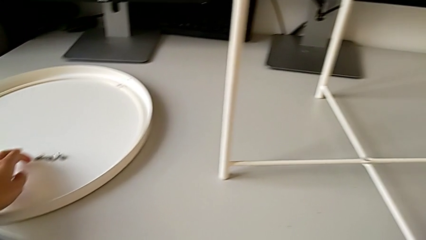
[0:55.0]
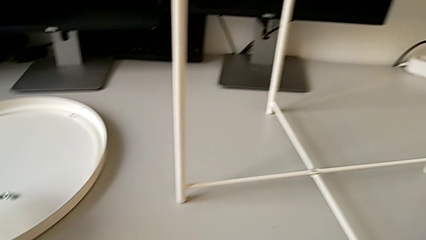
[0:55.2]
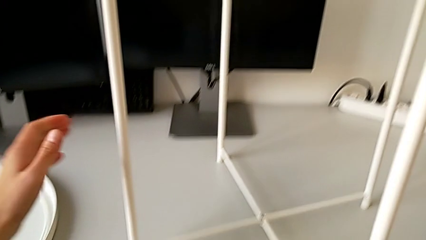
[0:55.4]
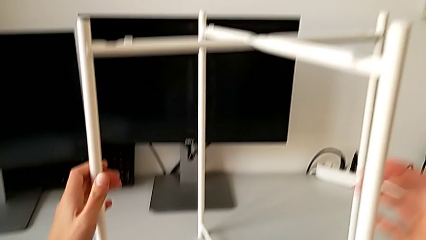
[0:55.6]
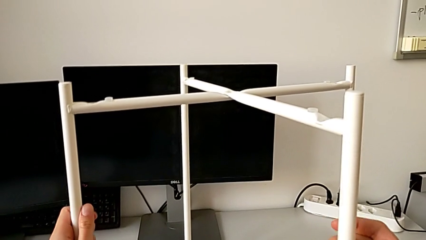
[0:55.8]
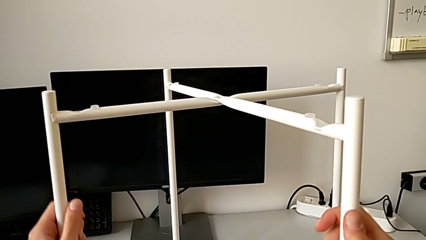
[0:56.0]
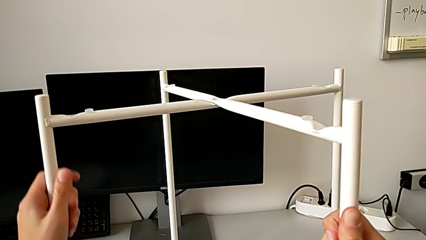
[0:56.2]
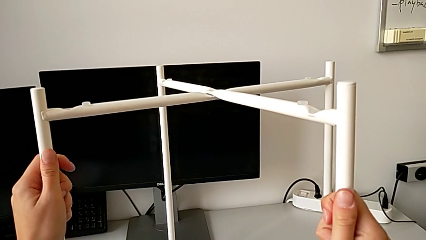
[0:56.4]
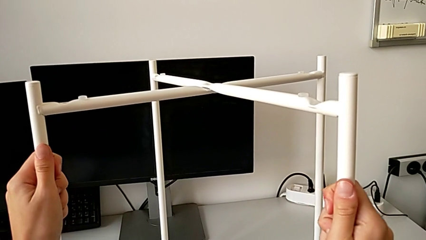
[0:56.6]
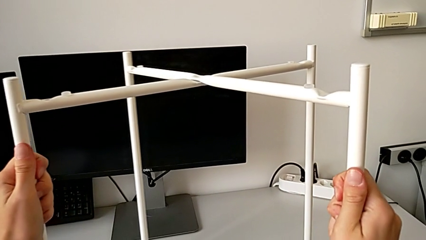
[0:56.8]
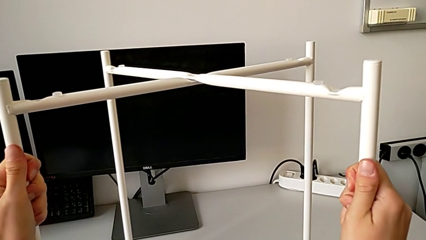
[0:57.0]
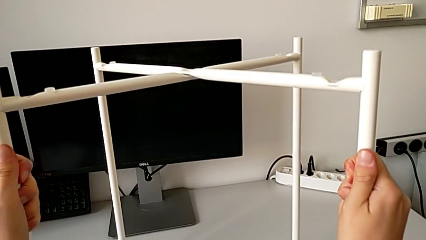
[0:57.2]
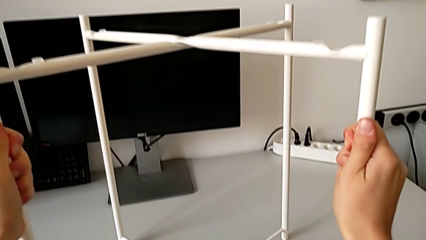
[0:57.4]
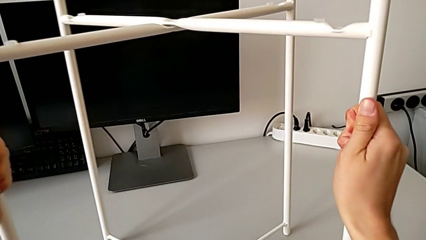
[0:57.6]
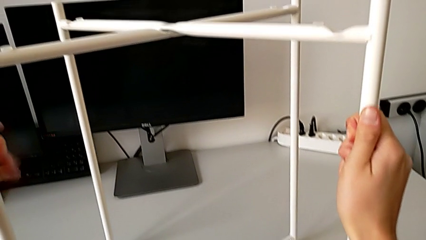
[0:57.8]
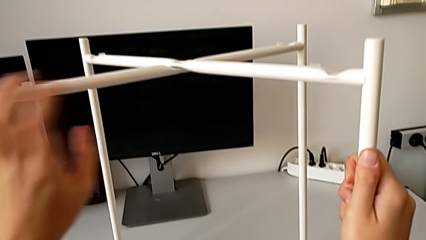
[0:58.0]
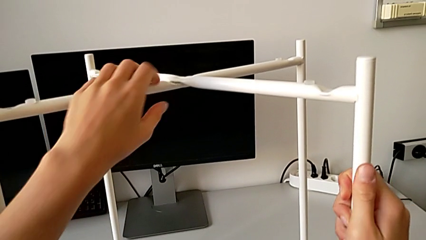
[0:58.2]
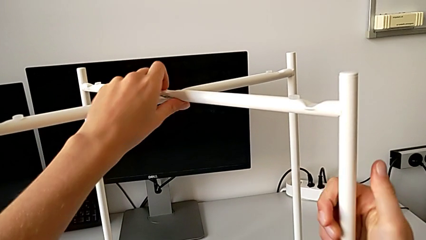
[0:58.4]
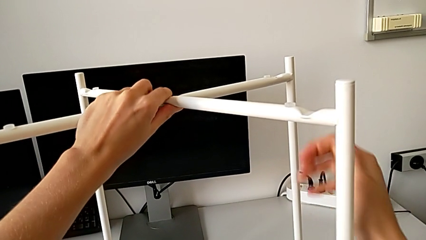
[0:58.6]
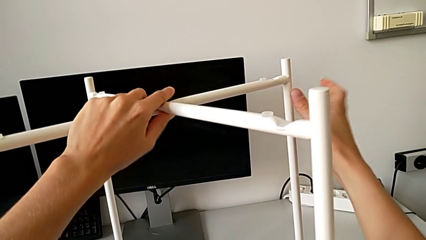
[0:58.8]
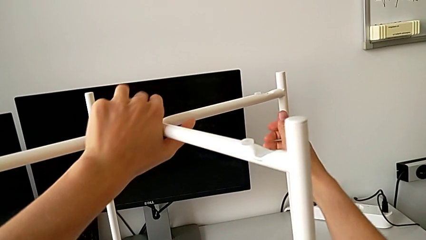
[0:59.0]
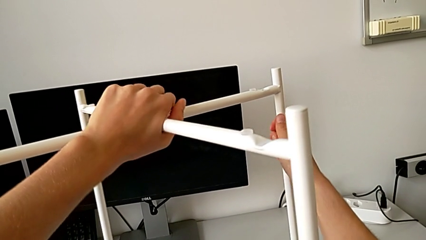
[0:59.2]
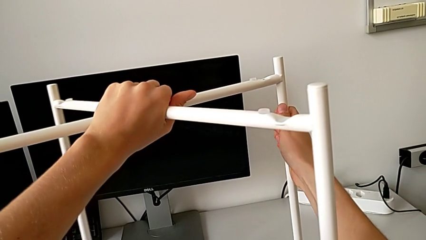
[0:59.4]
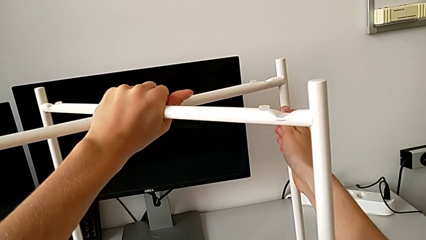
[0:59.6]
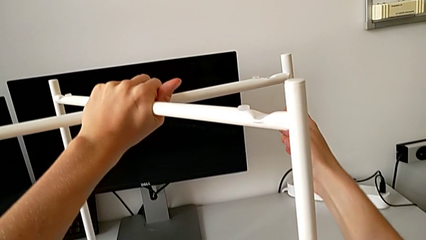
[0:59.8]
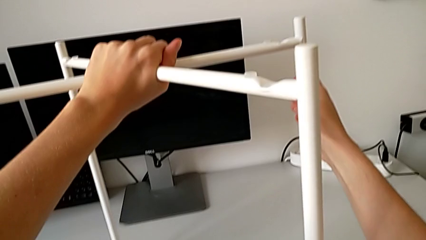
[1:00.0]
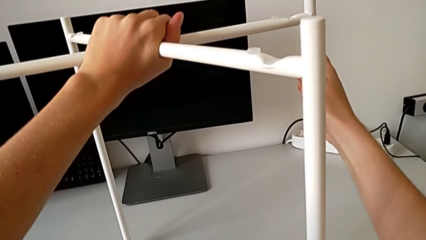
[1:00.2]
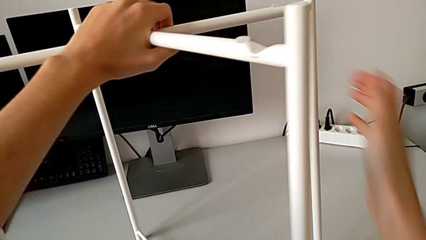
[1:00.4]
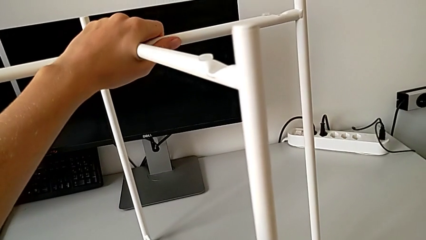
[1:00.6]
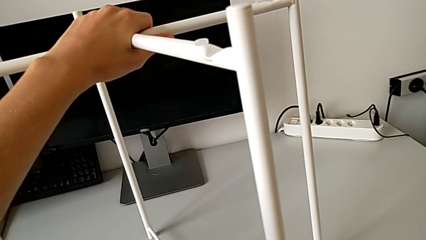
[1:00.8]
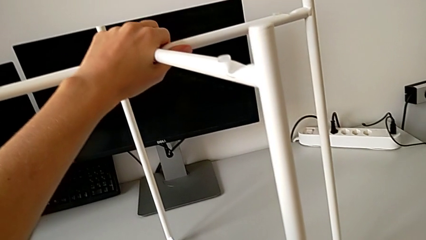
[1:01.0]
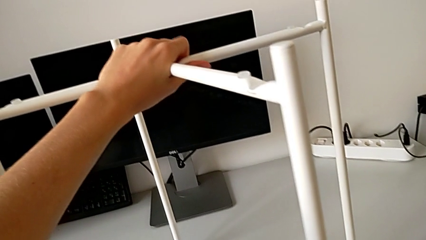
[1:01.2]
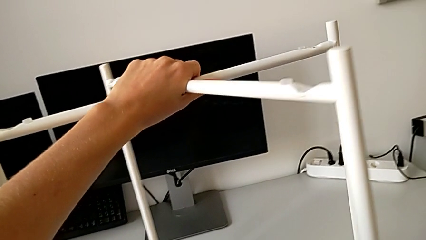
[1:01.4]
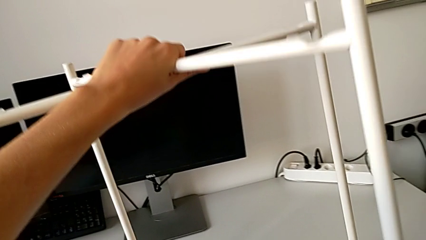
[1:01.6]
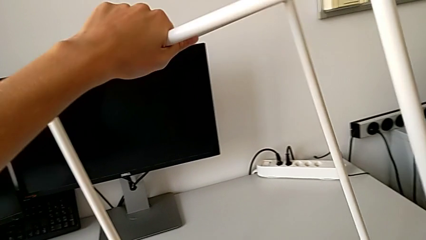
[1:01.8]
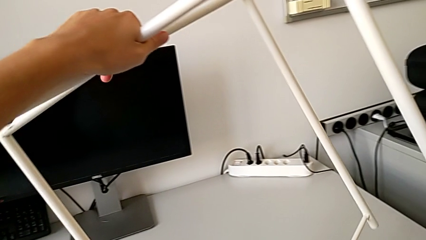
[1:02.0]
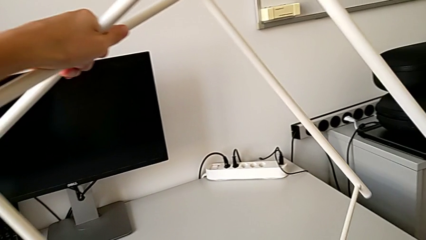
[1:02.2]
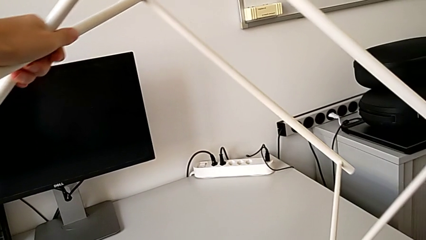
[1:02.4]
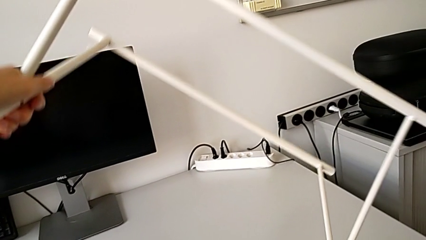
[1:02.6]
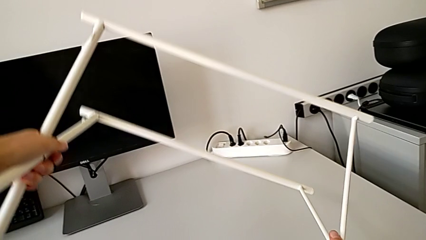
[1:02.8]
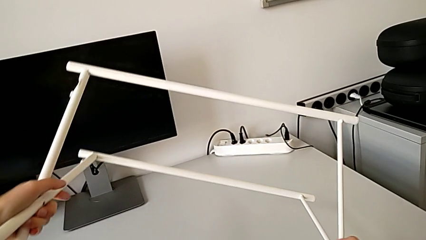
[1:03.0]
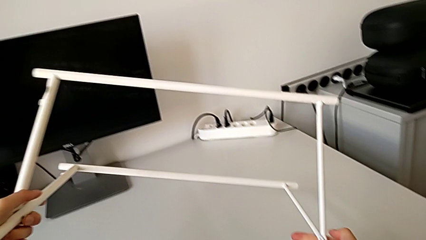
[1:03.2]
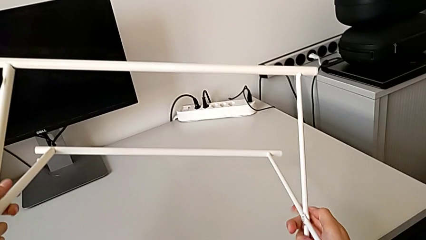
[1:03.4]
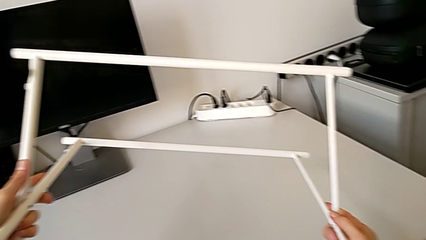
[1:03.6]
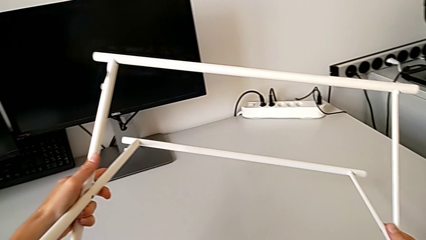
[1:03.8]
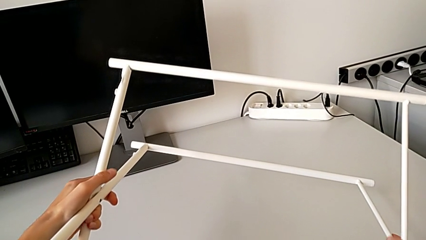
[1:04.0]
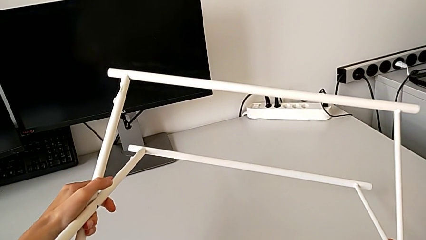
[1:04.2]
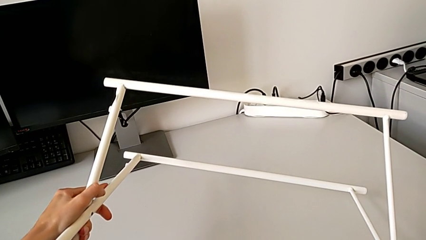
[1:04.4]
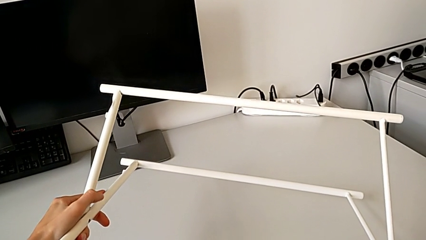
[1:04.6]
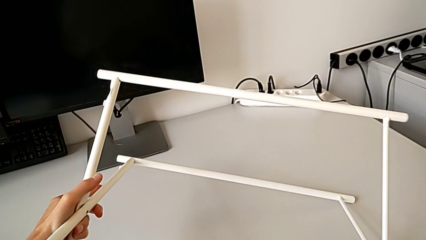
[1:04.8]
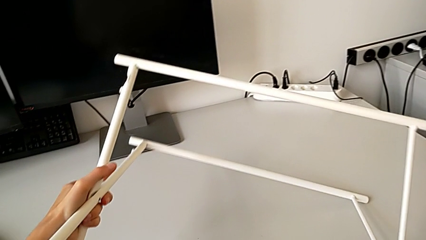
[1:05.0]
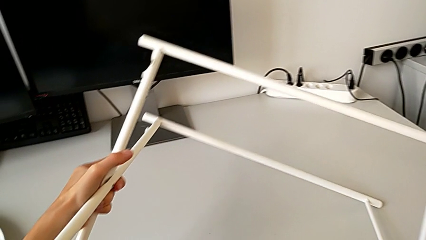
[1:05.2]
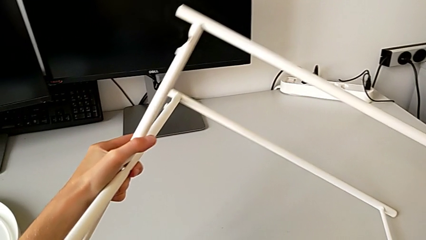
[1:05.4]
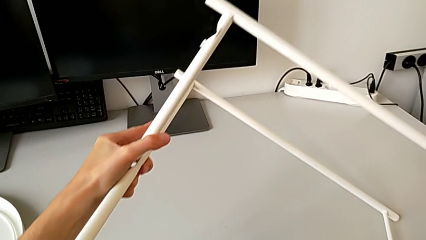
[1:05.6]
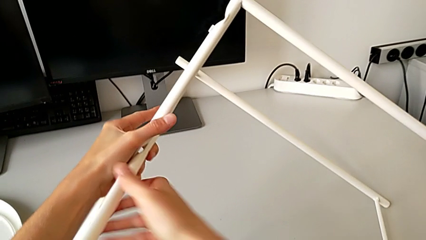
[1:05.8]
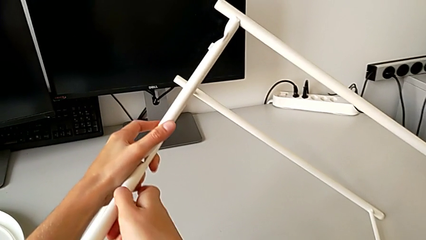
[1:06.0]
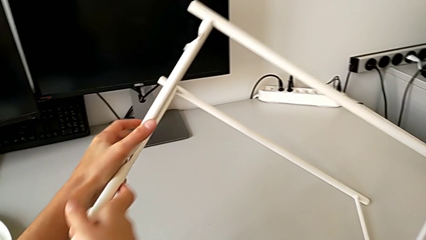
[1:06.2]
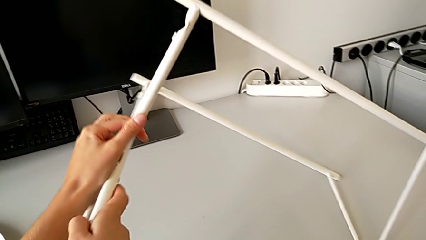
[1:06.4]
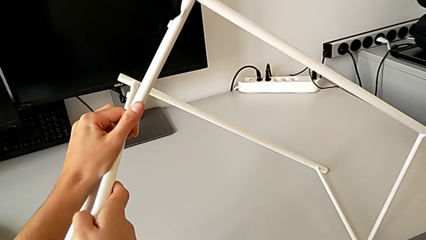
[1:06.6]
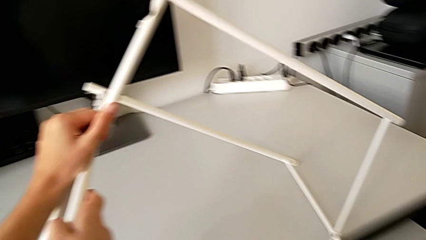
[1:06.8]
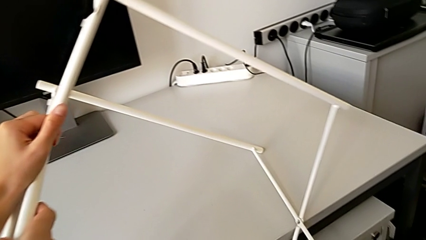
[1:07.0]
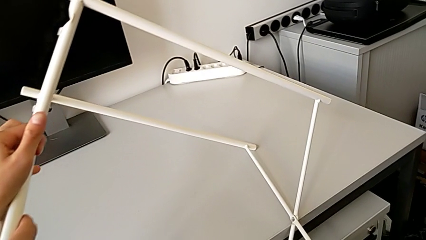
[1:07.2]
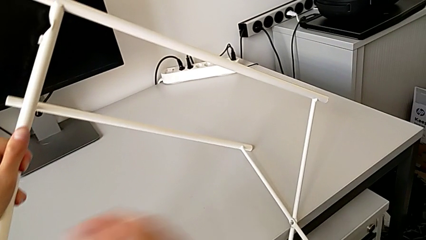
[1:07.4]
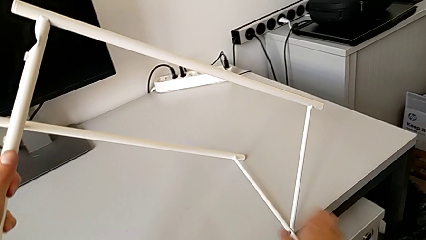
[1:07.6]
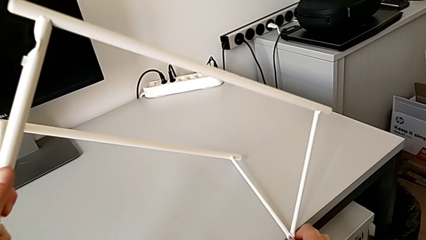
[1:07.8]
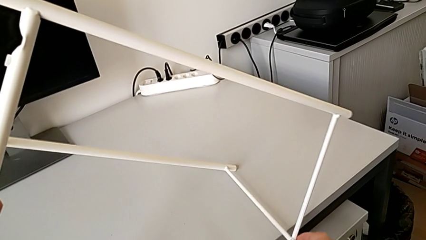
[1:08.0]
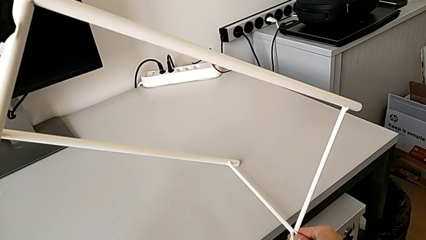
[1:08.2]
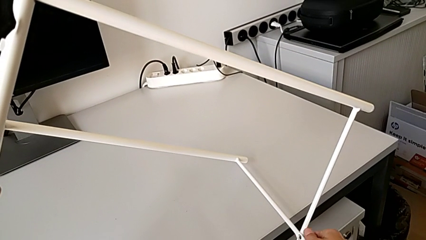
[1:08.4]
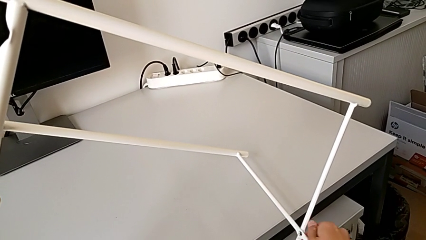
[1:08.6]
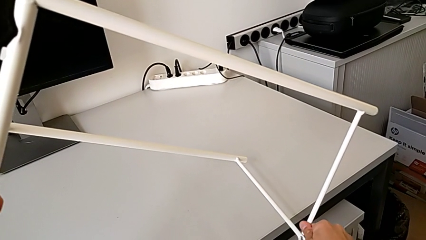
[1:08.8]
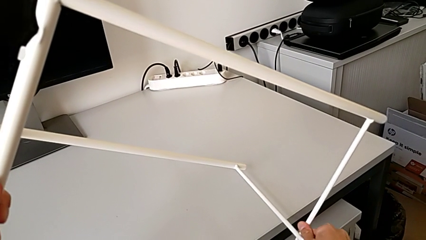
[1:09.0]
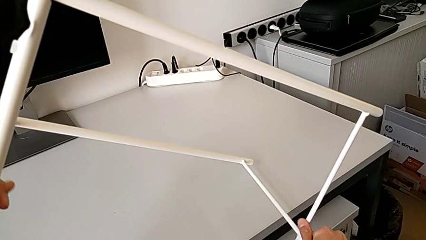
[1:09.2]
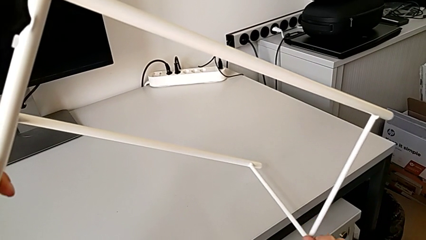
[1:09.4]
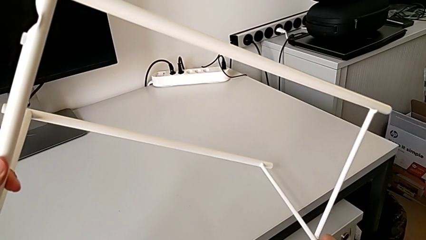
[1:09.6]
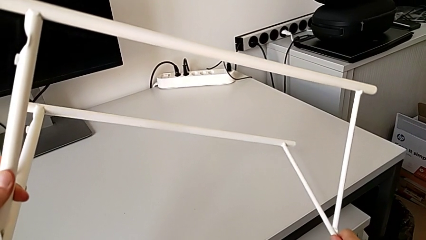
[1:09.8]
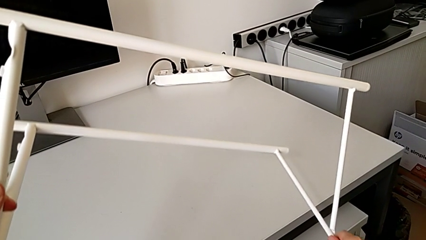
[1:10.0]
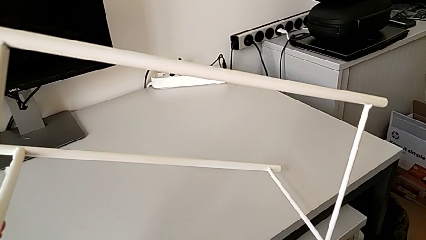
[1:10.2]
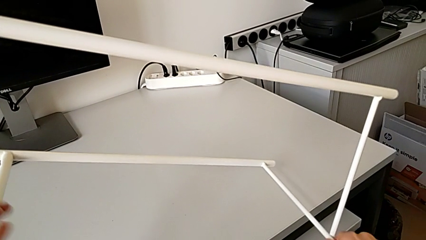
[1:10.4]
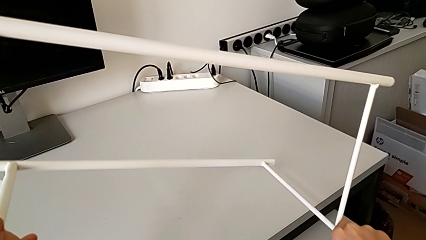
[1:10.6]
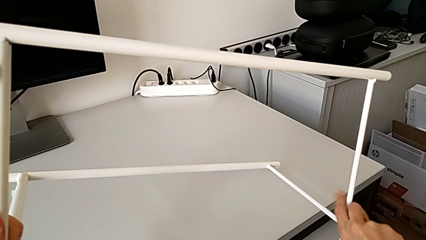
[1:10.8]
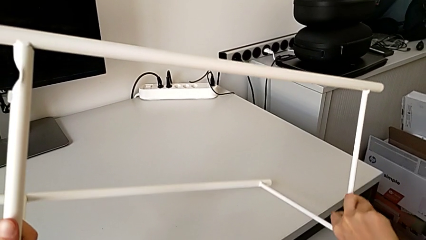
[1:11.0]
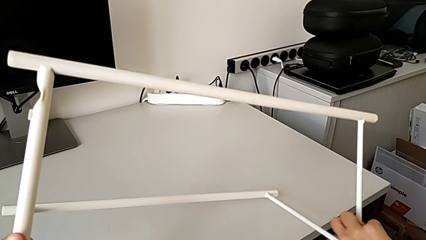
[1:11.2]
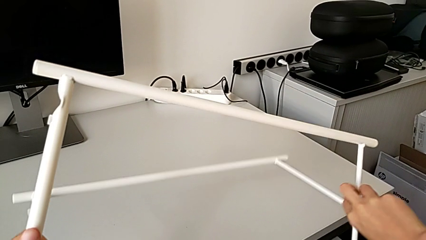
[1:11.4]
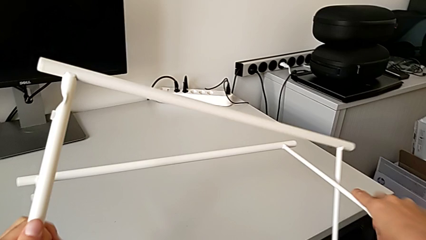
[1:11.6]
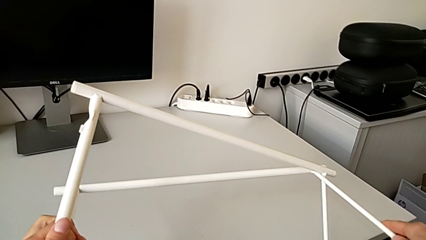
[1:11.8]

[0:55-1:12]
The camera wearer is disassembling the table legs. They place the Allen wrench, grab the leg, slide it, rotate it, slide it and disassemble it.
